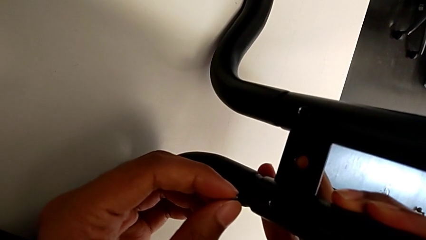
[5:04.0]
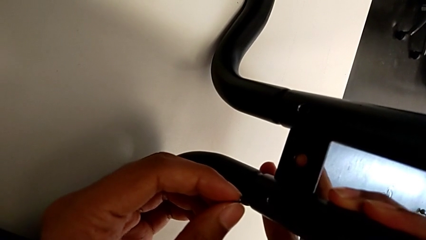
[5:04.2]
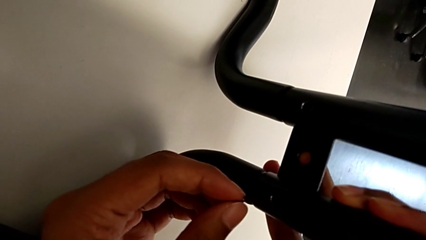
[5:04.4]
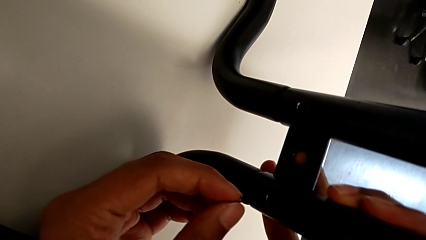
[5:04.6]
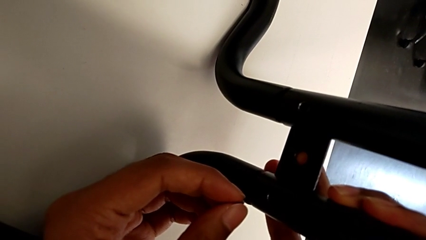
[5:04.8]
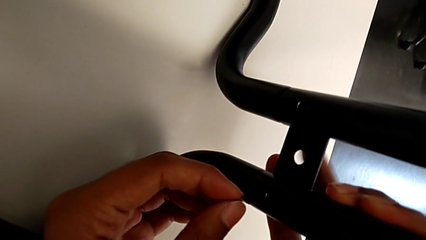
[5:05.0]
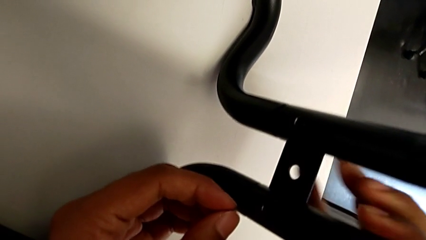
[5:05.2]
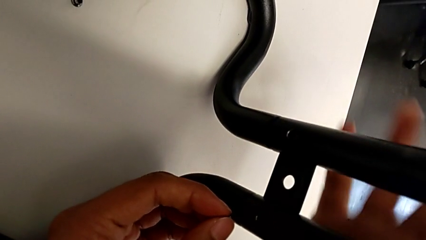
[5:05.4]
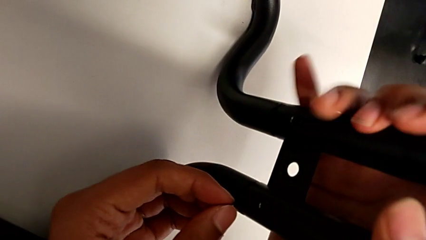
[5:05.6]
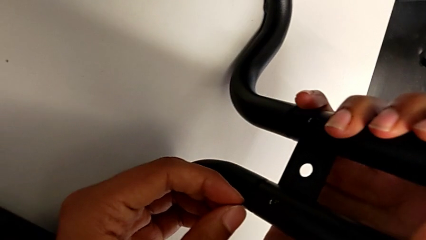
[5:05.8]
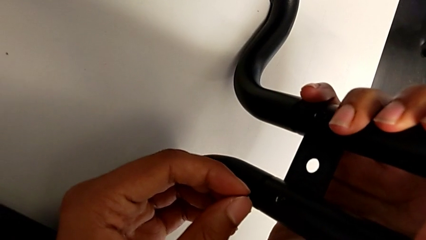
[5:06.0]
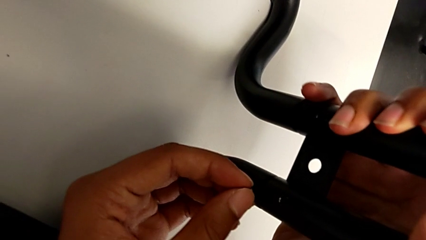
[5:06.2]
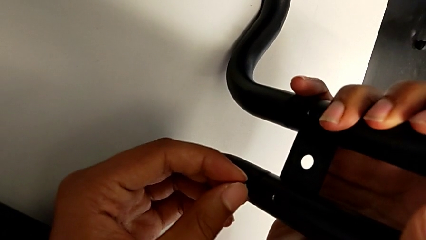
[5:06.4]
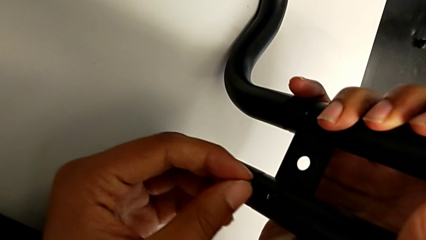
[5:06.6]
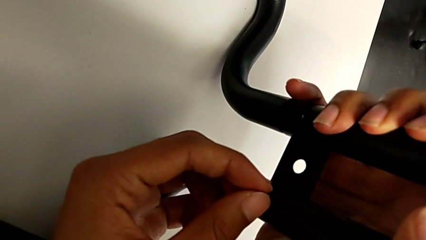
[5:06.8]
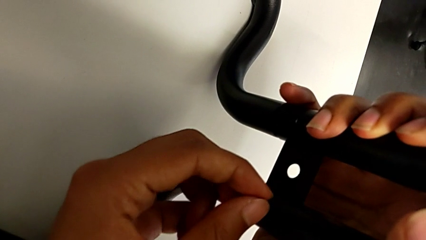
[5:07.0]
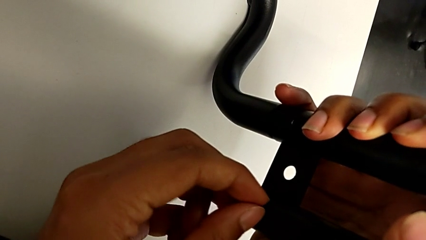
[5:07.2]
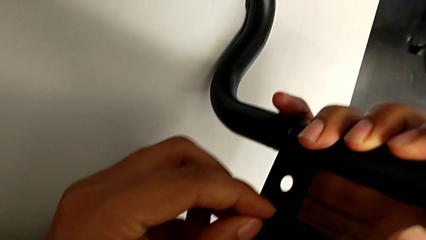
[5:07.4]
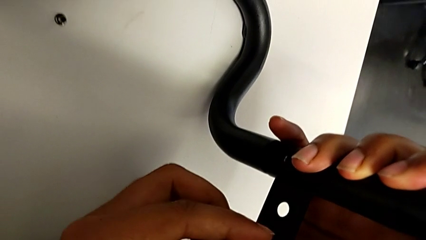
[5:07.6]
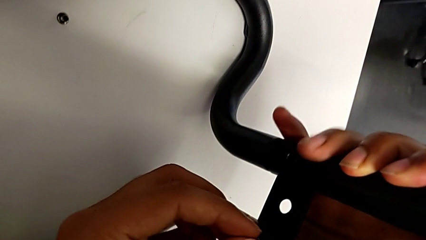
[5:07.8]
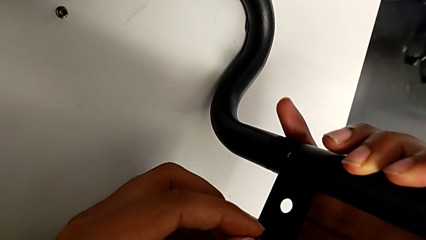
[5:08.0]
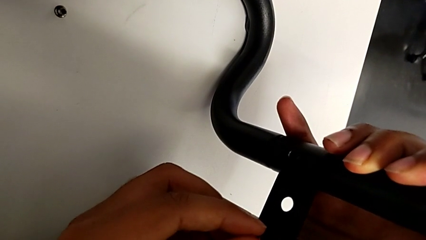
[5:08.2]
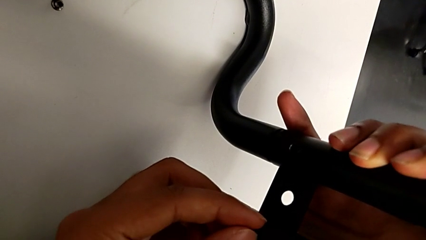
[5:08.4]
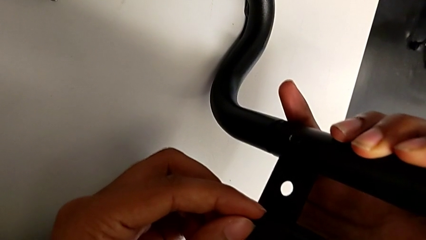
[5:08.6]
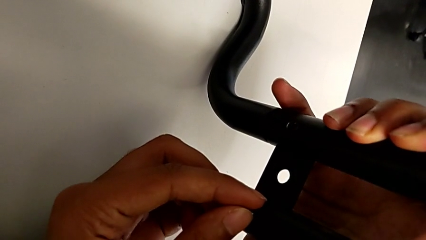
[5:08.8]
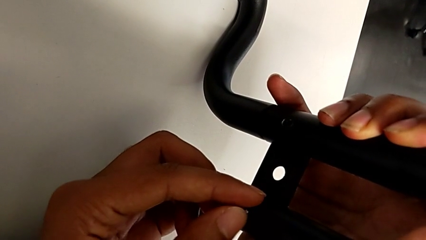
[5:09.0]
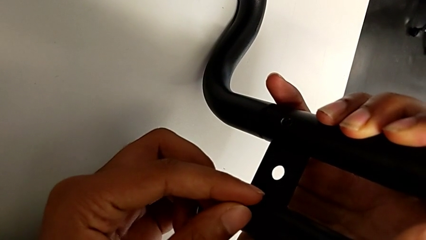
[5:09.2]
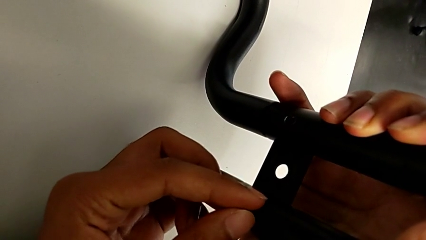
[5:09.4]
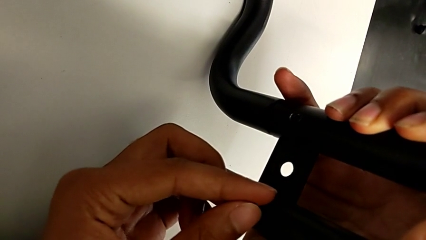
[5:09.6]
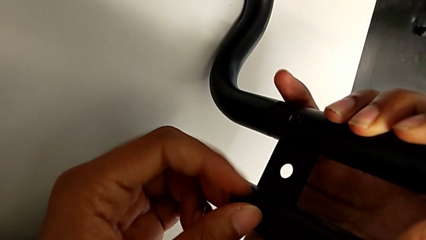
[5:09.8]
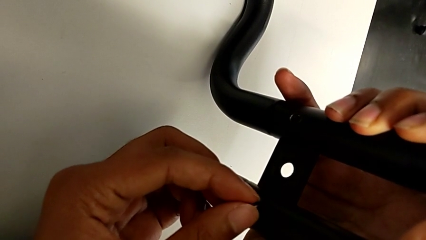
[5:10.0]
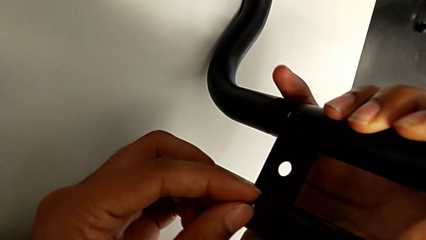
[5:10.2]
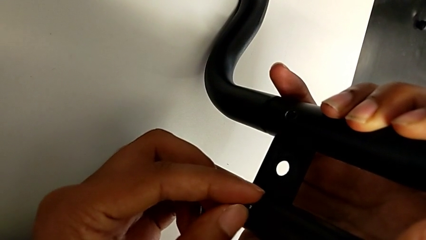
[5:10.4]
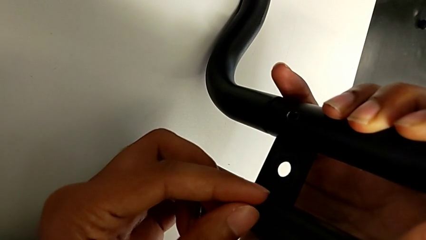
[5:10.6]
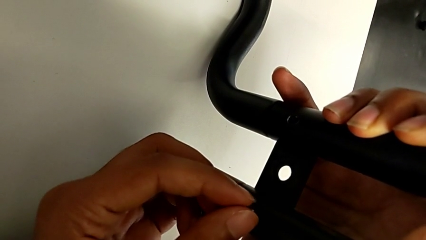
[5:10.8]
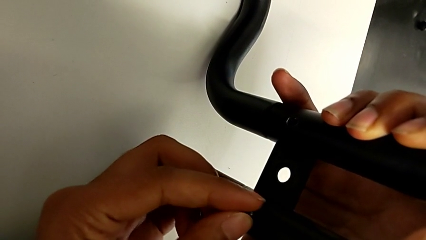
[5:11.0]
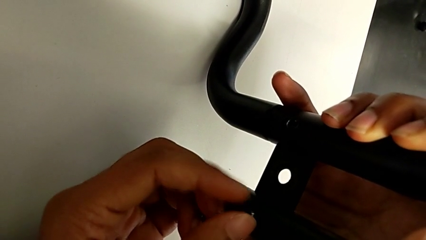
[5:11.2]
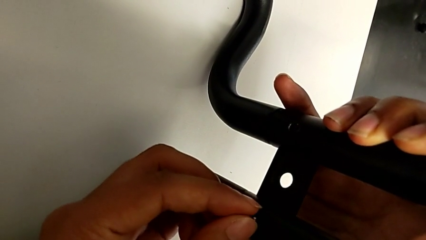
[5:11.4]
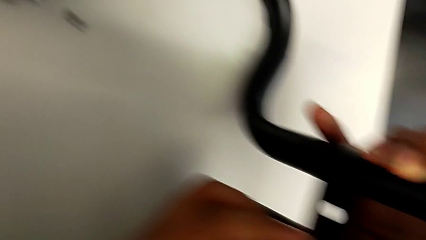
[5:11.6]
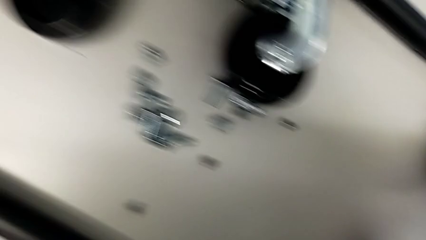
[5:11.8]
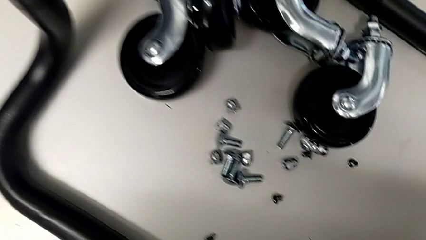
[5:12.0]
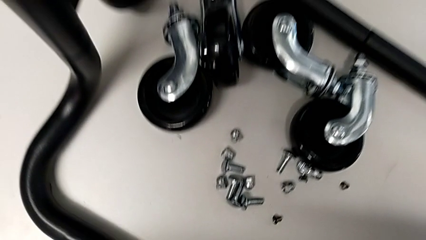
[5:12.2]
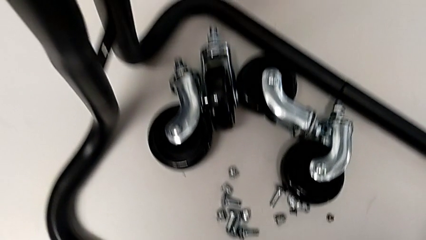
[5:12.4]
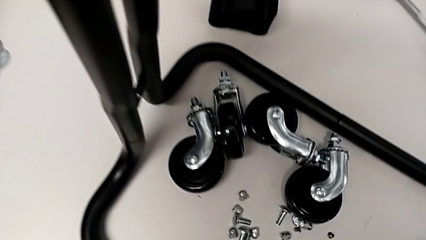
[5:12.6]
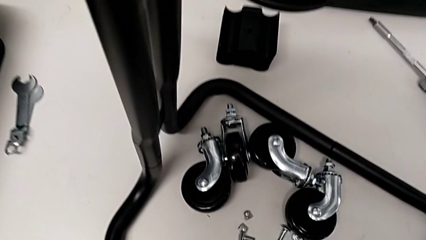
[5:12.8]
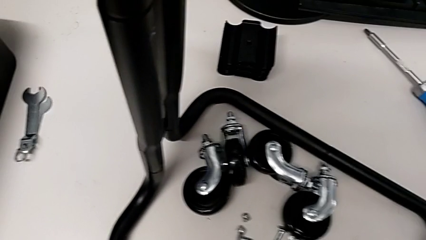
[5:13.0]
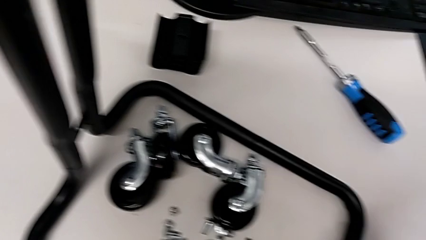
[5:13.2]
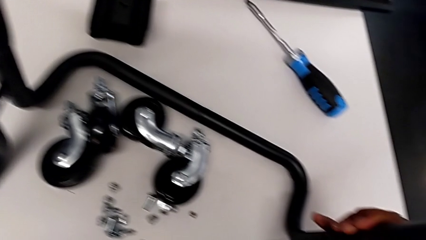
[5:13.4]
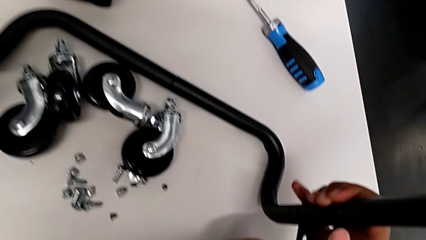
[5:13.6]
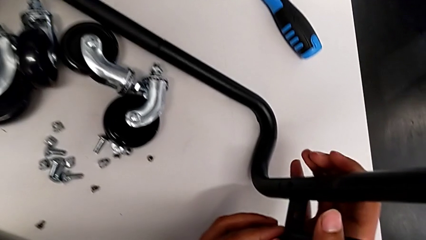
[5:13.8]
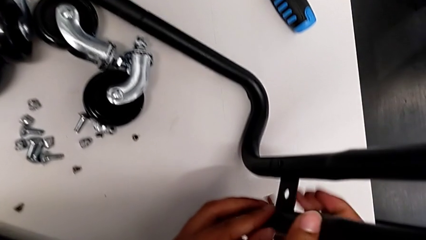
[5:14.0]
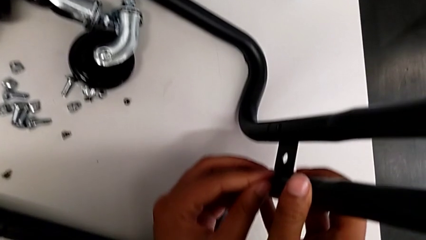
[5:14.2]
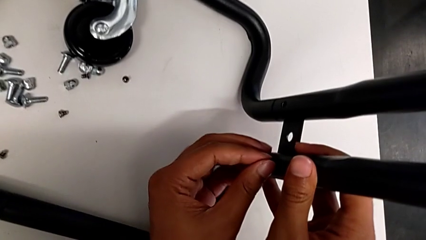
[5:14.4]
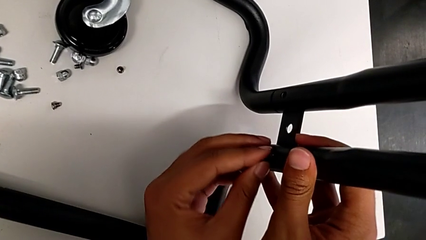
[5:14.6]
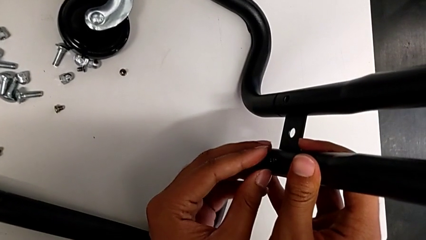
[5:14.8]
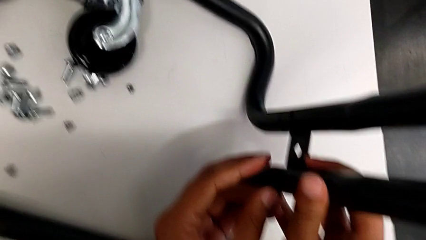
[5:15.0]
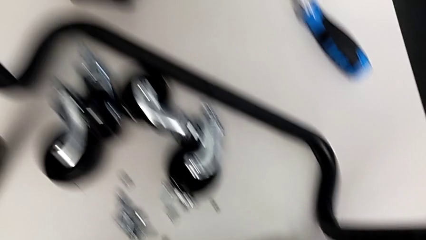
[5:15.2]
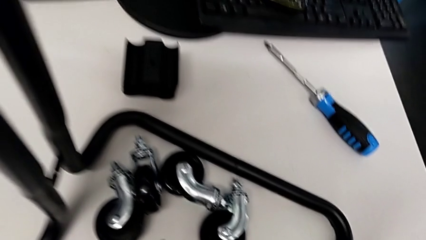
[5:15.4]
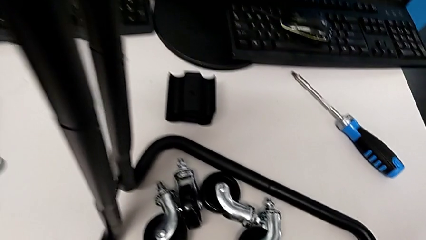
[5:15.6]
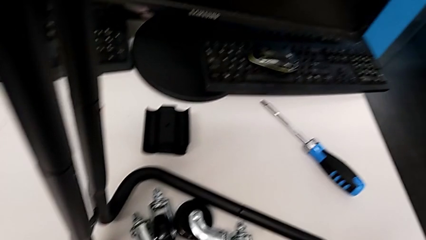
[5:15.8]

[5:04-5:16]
The camera wearer is aligning the base frame with the side bars. They screw the fifth screw.

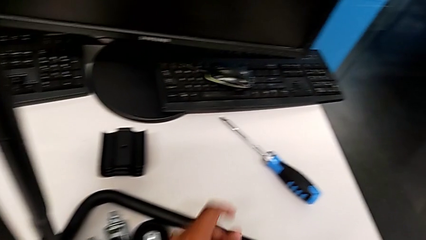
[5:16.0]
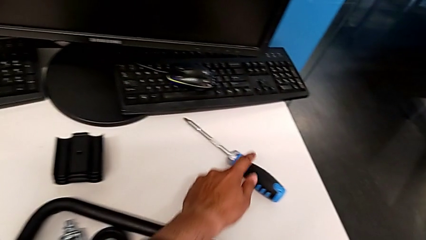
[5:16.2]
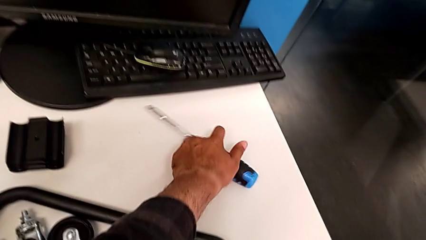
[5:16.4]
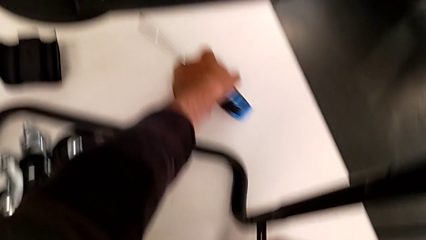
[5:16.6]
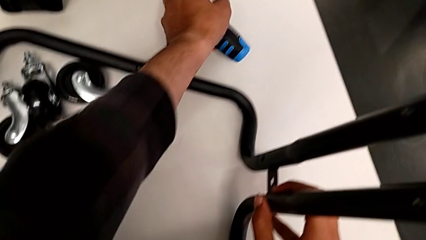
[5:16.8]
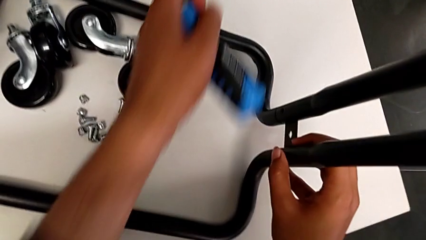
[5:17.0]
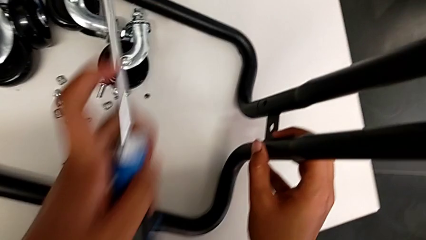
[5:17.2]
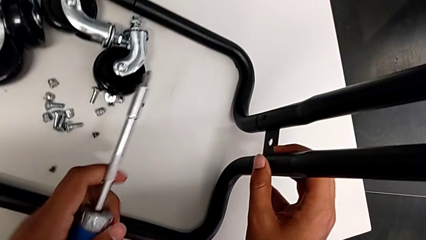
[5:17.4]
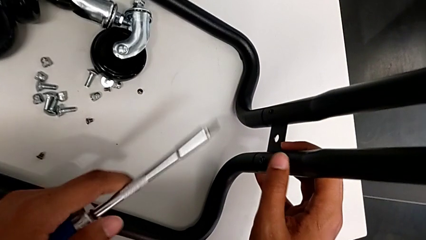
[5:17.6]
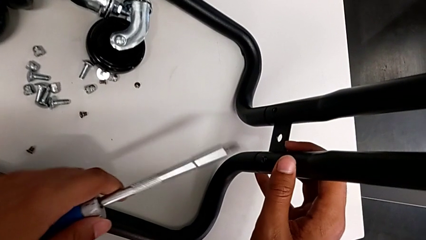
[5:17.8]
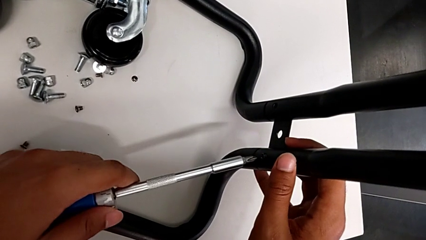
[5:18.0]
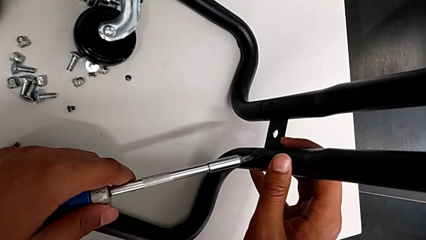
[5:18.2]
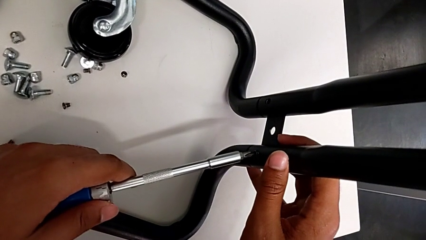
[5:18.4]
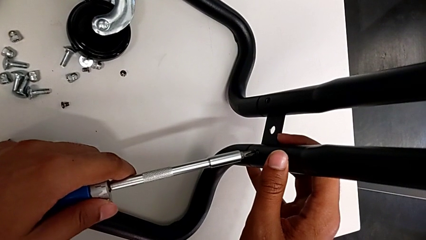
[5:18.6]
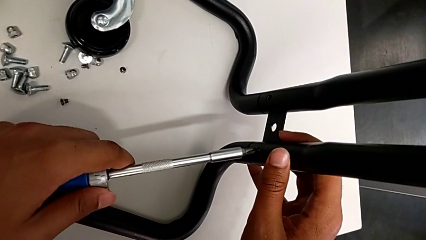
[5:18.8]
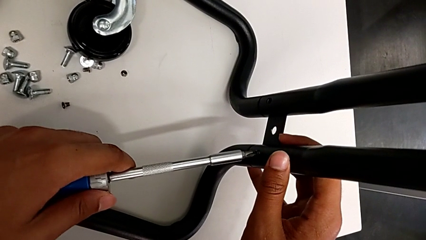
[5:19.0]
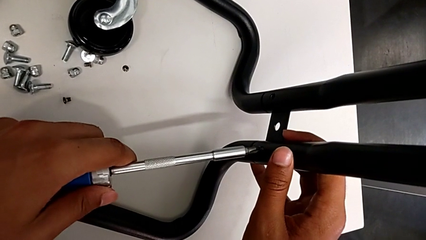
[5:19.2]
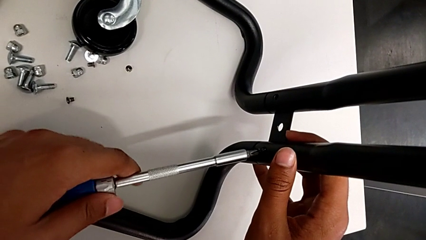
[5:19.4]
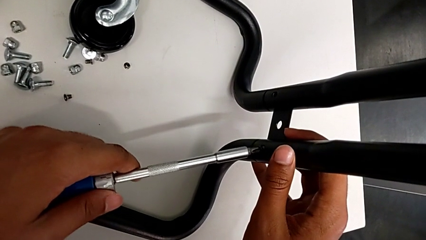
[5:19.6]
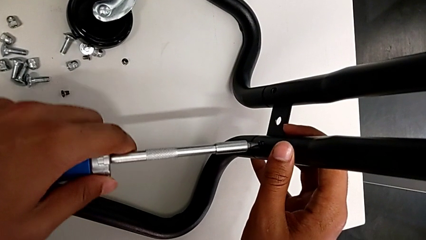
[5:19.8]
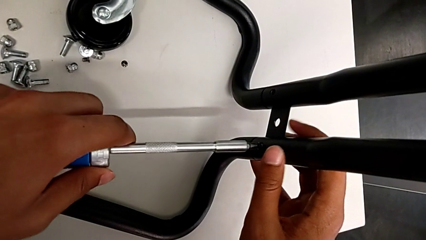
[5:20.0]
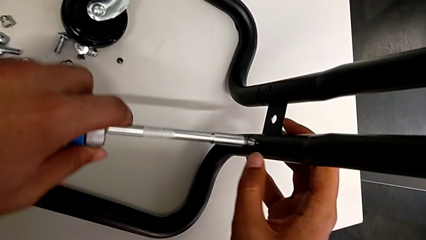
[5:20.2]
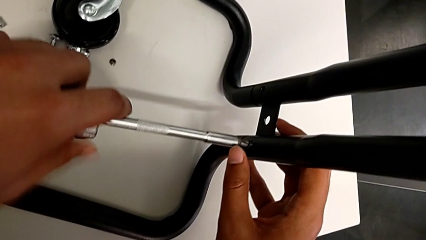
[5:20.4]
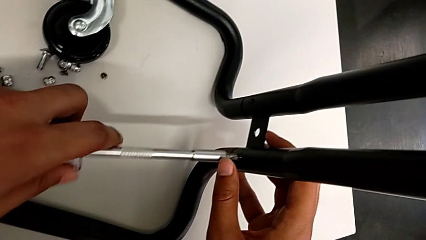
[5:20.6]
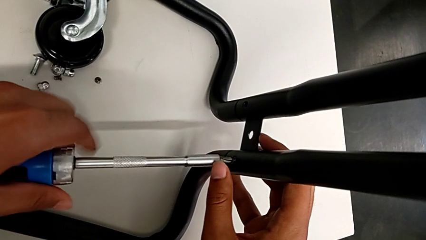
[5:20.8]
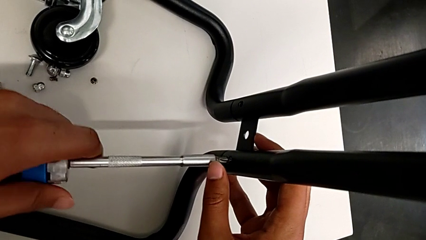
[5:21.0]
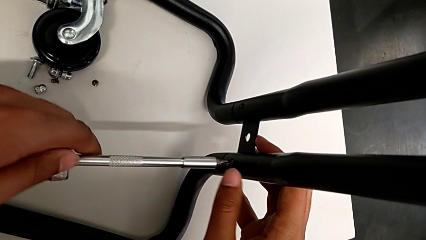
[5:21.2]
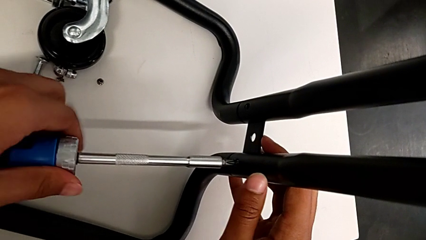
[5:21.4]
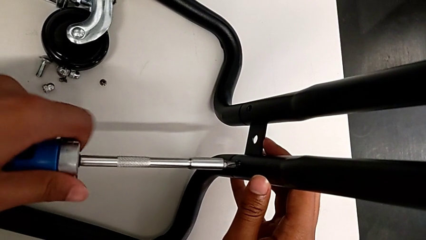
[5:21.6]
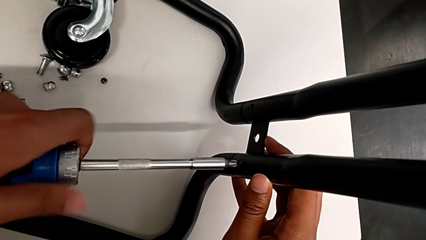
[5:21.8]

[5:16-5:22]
The camera wearer is screwing the right side bar to the base frame. They grab the screwdriver and begin to screw the fifth screwdriver.
